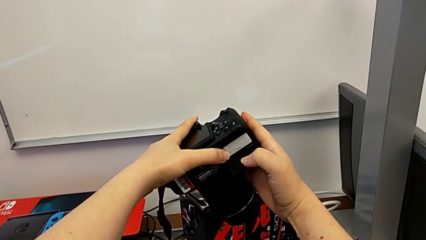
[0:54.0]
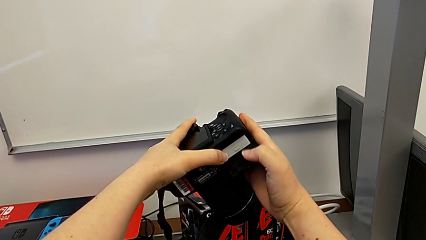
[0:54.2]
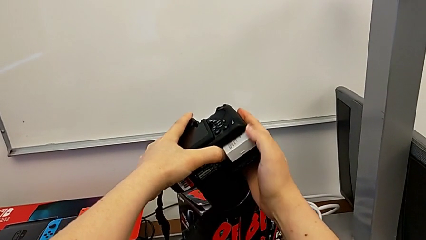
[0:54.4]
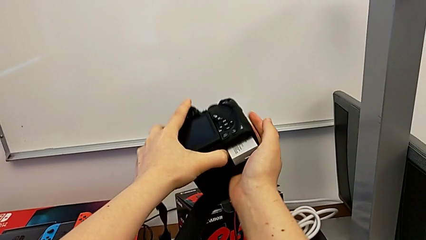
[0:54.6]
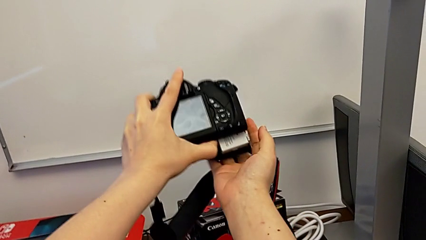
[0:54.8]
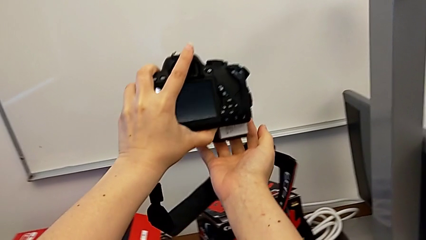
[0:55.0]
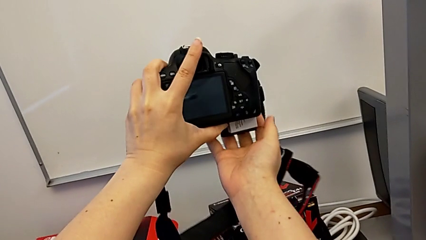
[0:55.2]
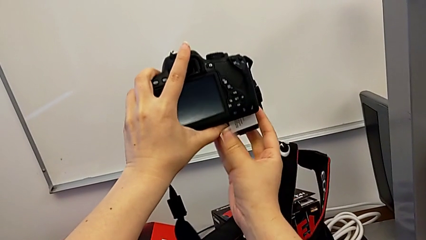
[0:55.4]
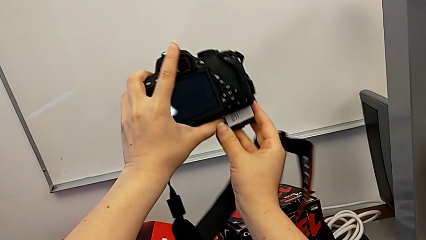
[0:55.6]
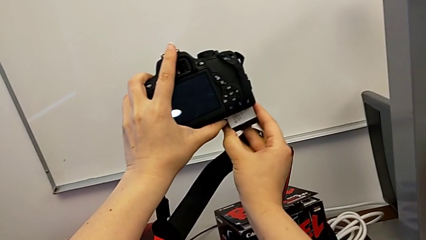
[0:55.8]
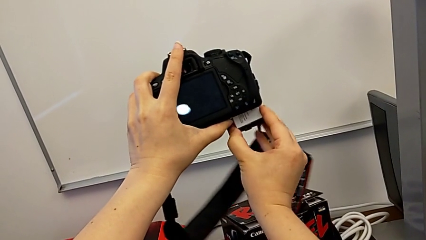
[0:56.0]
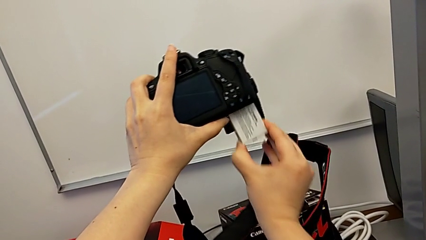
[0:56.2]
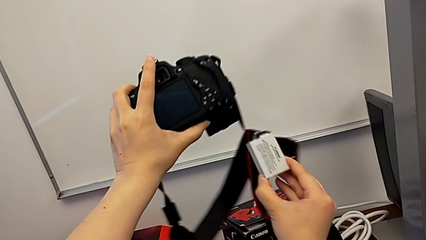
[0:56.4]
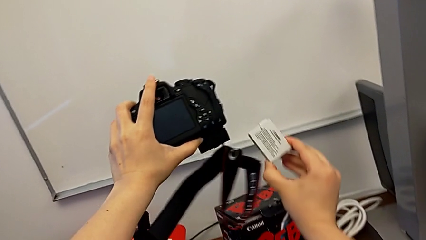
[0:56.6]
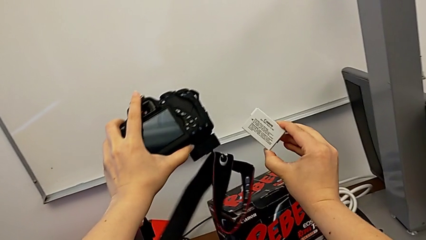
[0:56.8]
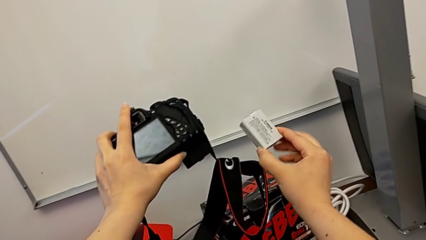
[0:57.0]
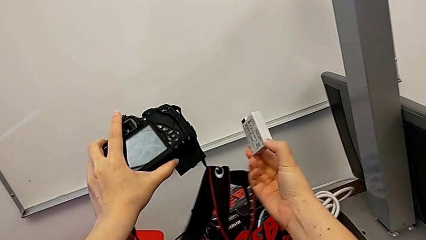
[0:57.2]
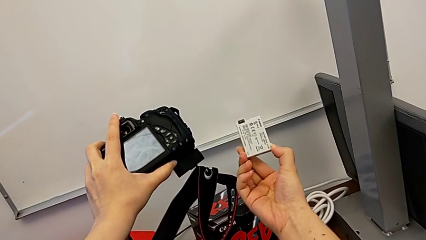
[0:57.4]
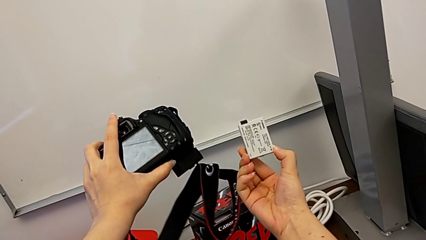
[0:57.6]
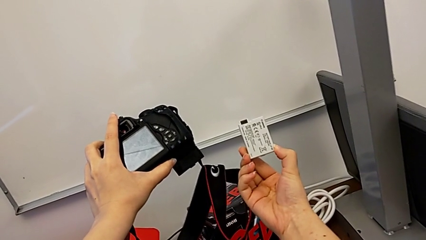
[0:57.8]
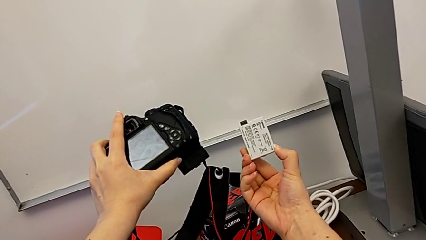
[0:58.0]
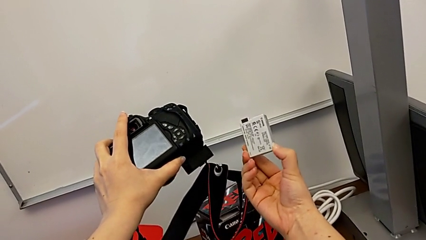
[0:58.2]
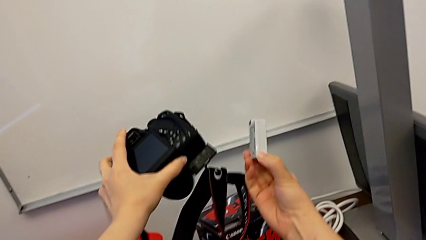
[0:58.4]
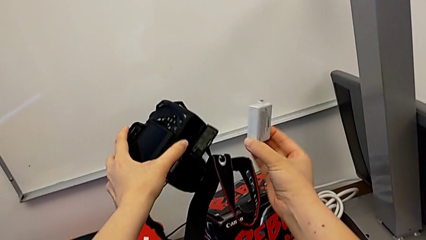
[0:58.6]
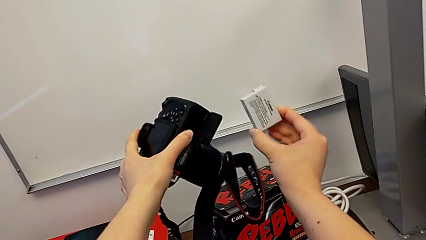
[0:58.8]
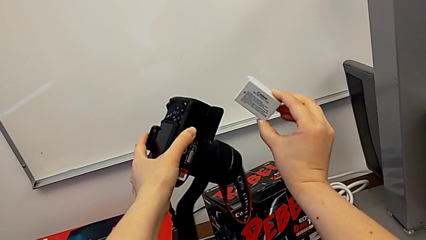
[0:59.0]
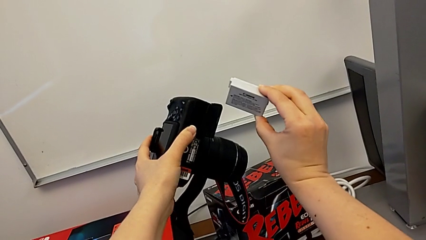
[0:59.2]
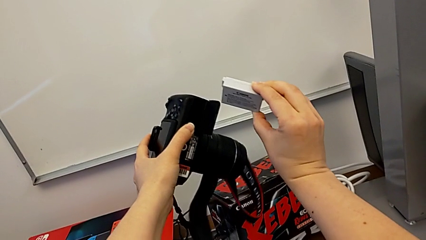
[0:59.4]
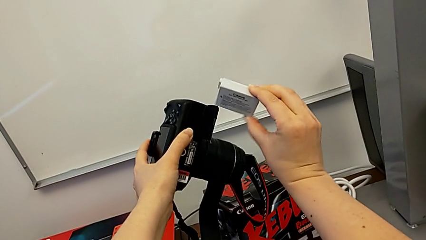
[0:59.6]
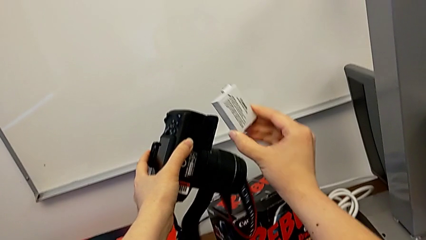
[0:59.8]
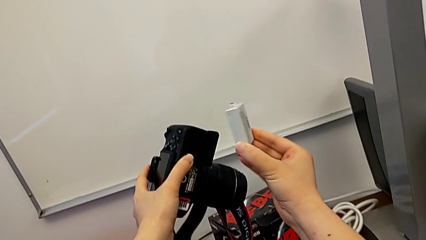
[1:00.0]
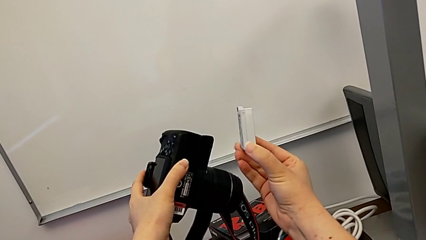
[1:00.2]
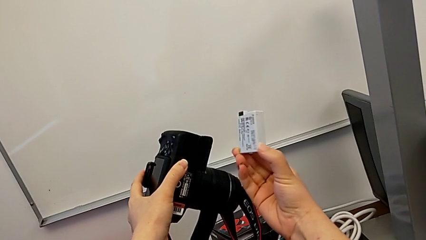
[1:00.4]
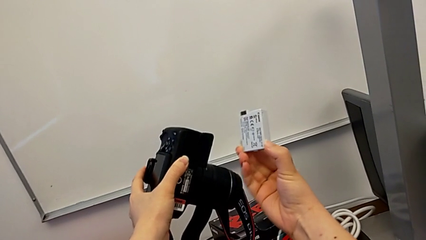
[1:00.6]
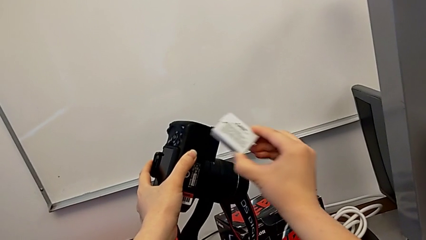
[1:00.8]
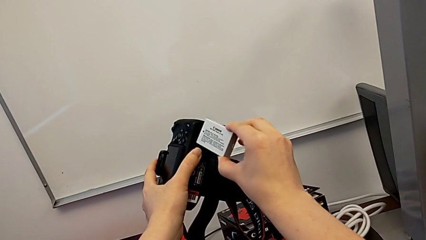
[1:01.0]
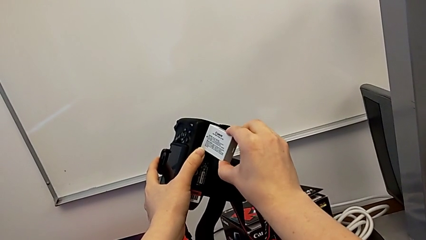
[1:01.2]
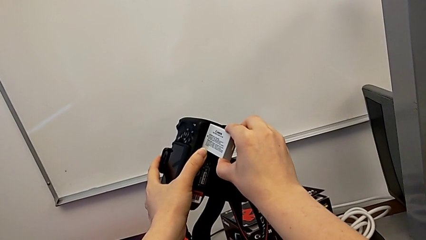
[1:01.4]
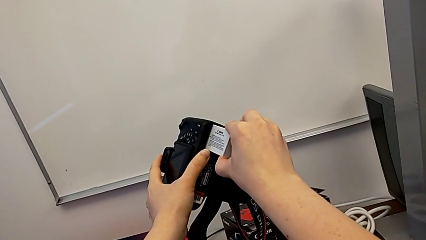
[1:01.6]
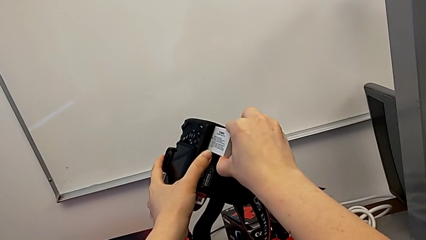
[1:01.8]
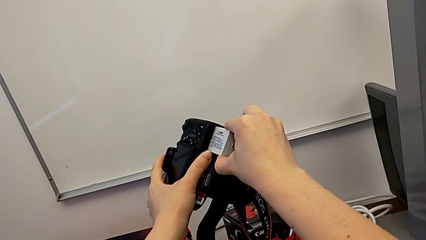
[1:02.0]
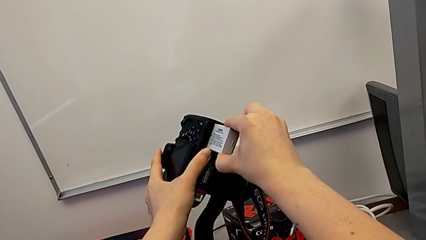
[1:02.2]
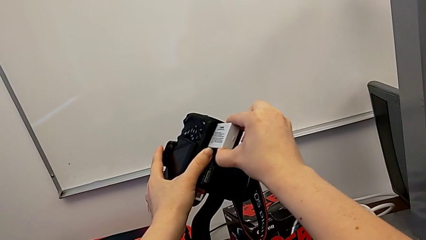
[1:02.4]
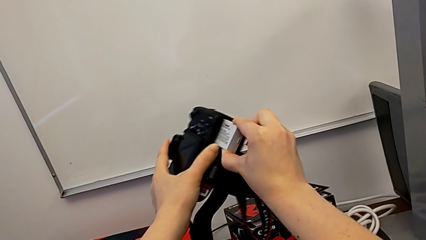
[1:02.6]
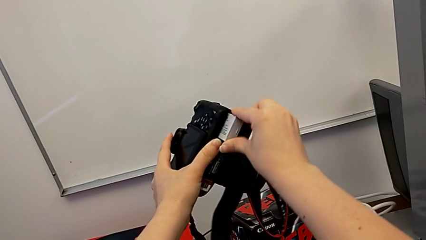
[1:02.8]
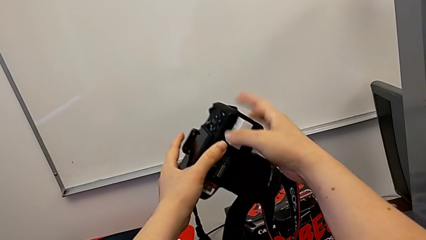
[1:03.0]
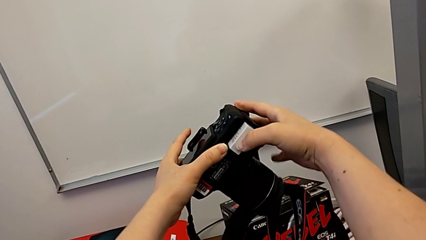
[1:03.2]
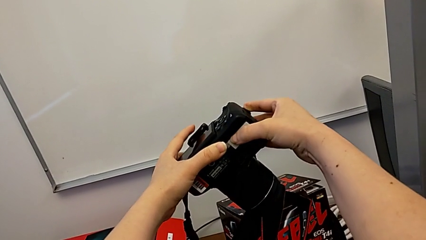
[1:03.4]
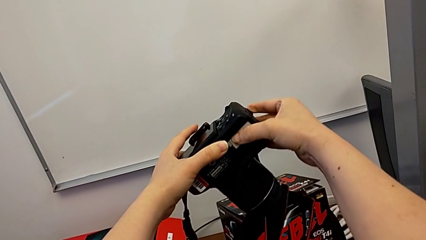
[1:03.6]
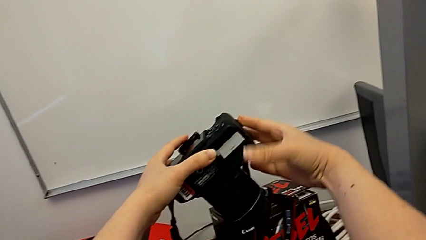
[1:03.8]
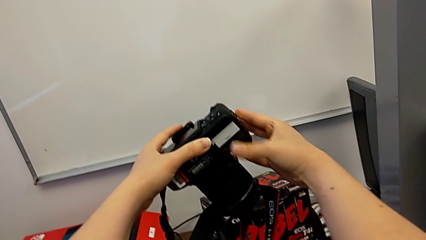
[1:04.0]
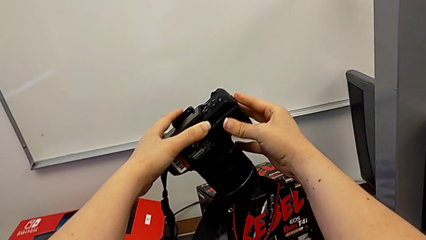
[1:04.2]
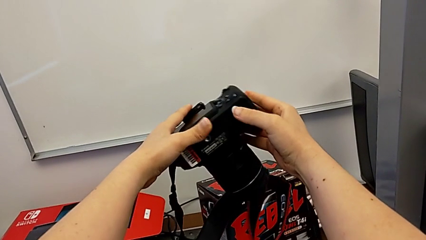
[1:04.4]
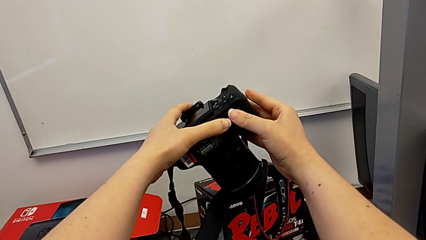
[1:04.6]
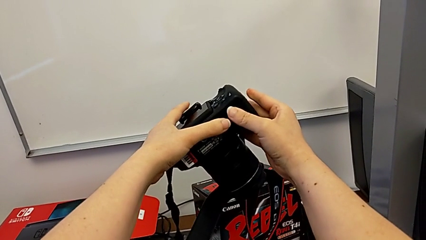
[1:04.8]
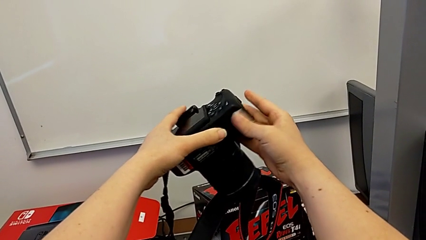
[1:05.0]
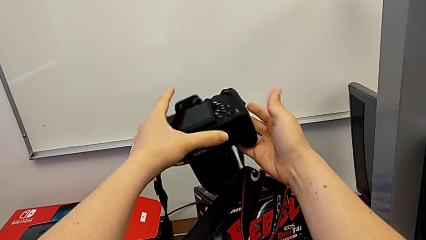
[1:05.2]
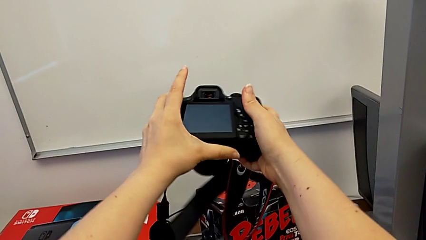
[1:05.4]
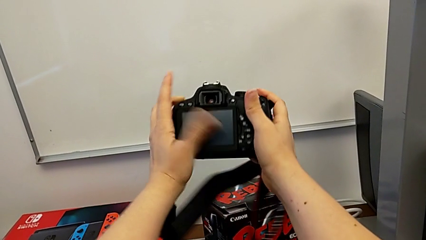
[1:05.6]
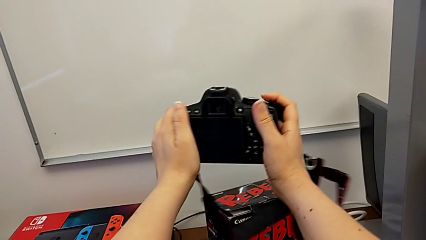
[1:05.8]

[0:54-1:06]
The camera wearer is changing the DSLR battery. They press the battery lock, withdraw the battery, inspect it, insert it and close the battery door.

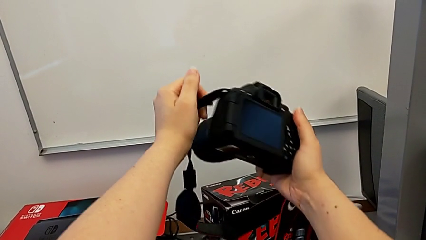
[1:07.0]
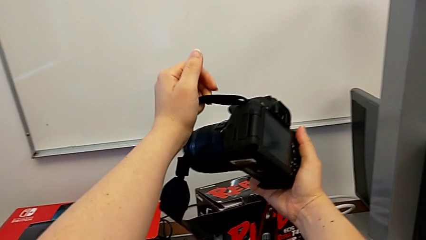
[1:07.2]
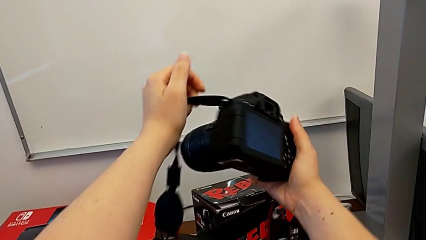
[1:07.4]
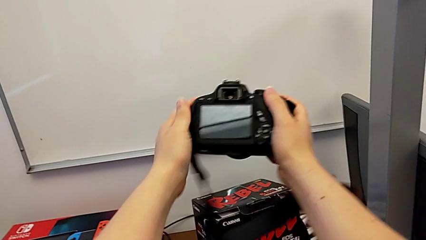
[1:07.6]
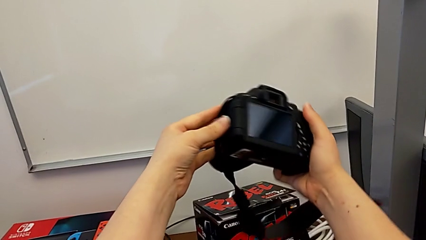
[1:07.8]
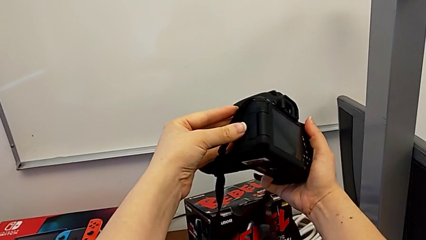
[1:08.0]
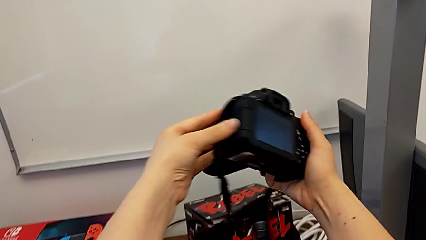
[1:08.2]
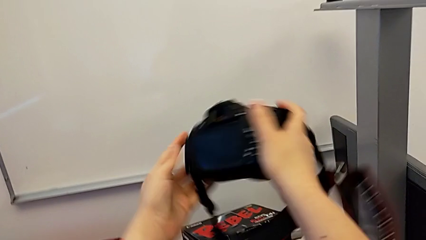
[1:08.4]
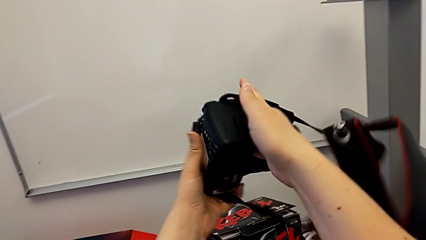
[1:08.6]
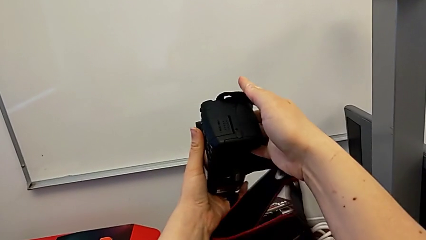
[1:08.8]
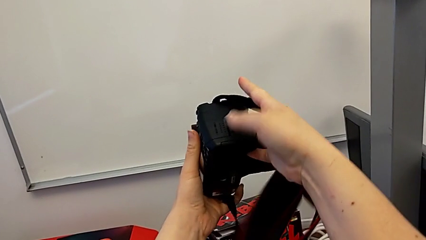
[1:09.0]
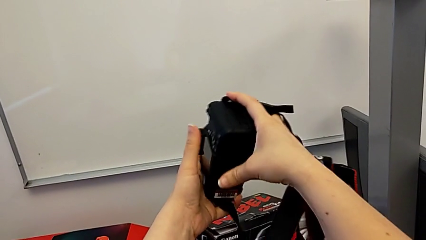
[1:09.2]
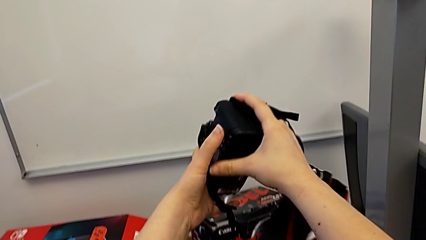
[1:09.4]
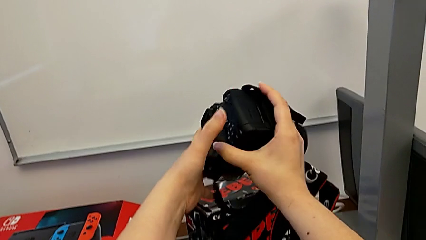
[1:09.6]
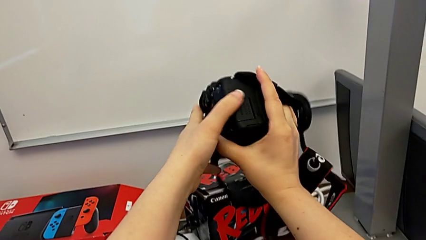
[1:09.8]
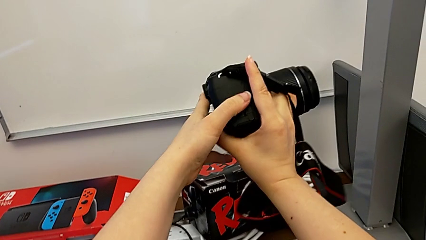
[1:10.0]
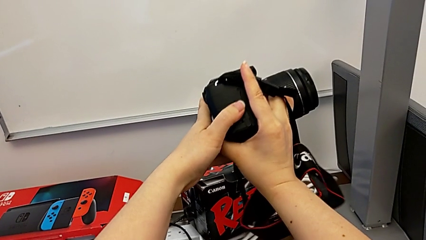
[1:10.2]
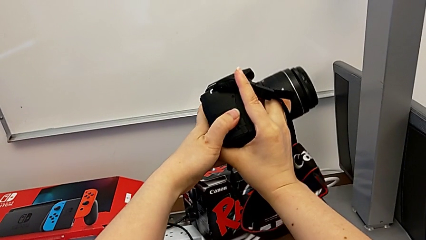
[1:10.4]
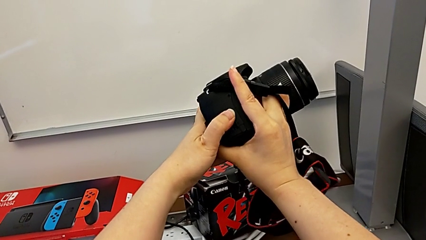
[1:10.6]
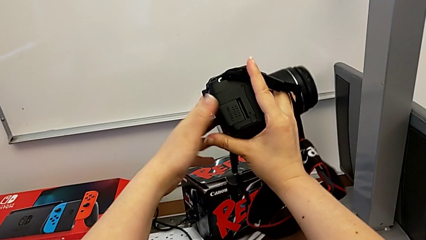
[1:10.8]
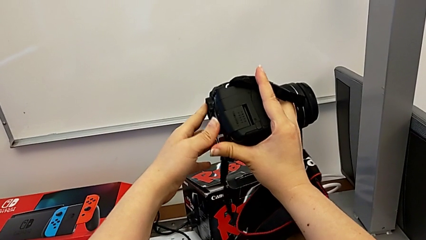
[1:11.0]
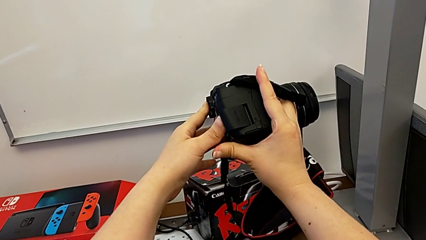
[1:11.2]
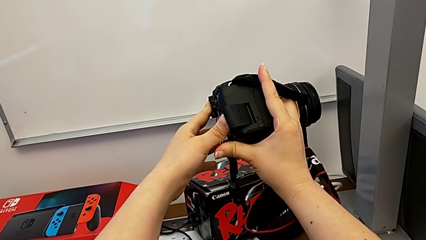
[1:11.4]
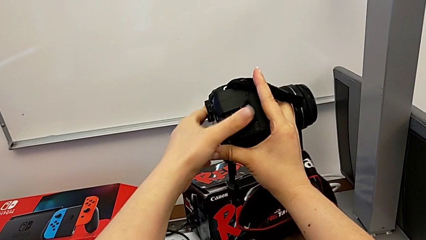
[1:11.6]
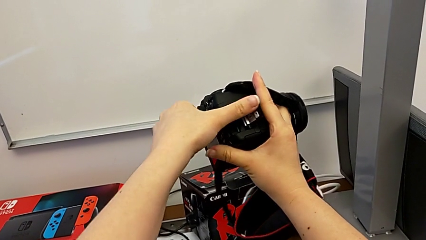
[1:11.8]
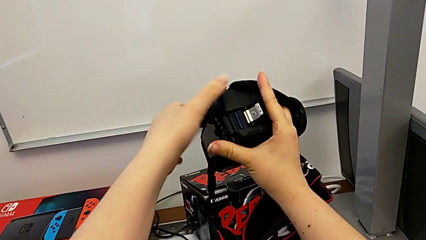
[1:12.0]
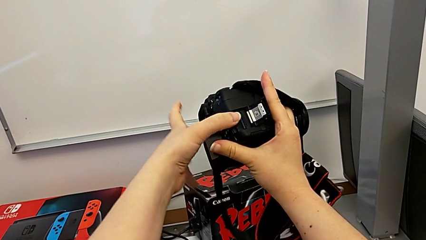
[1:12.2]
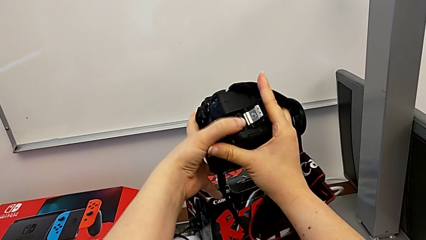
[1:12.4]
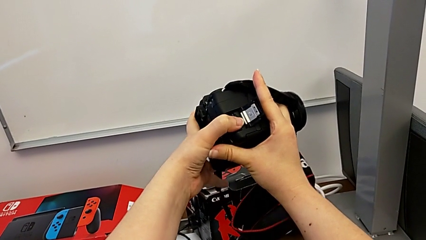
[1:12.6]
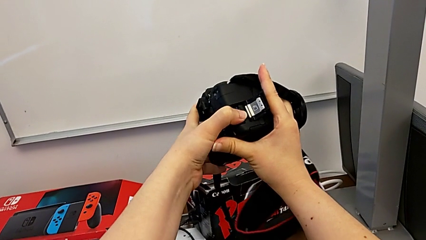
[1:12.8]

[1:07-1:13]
The camera wearer is changing the SD card. They rotate the DSLR, open the SD slot and press the SD card.
